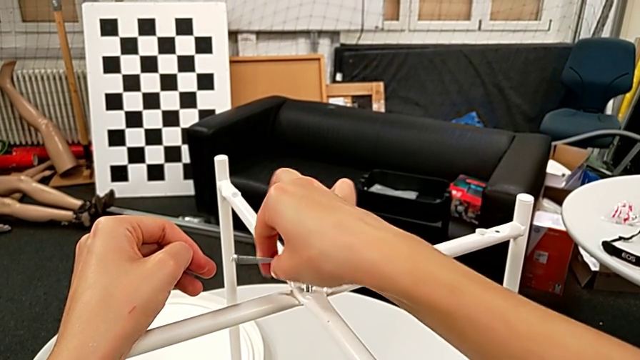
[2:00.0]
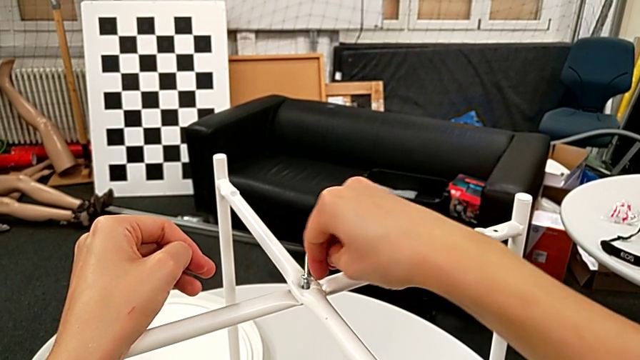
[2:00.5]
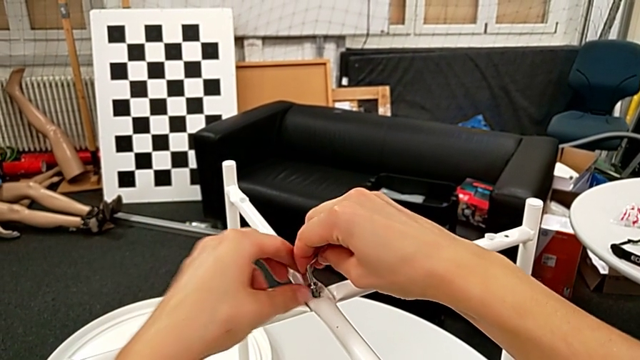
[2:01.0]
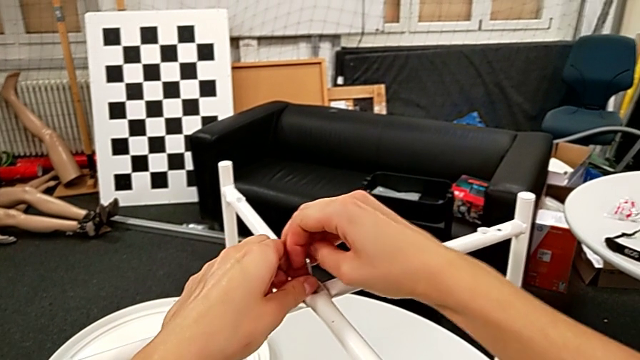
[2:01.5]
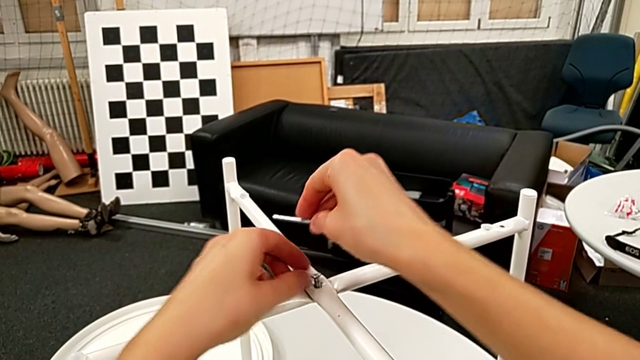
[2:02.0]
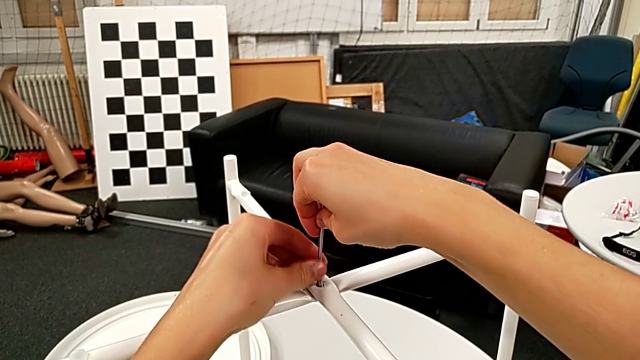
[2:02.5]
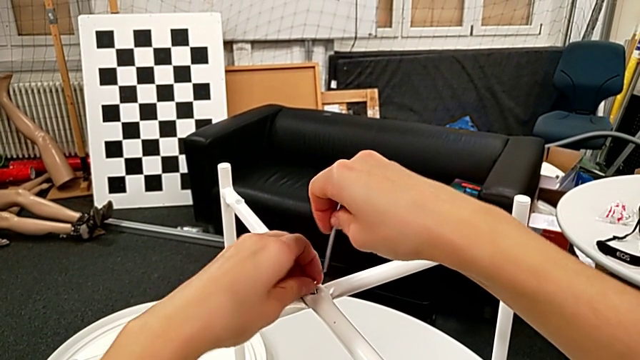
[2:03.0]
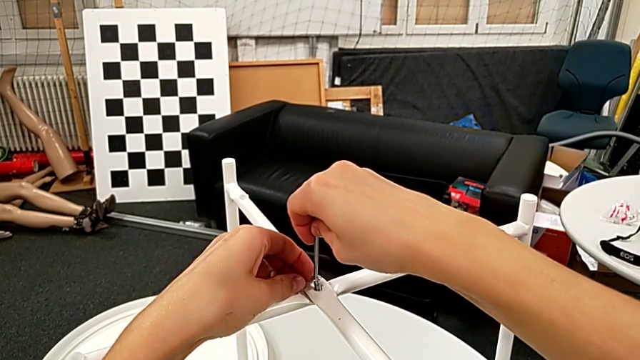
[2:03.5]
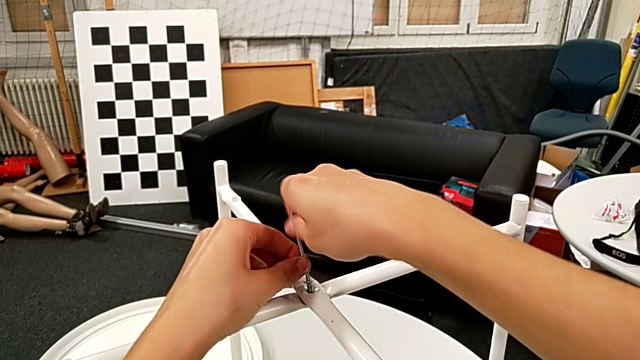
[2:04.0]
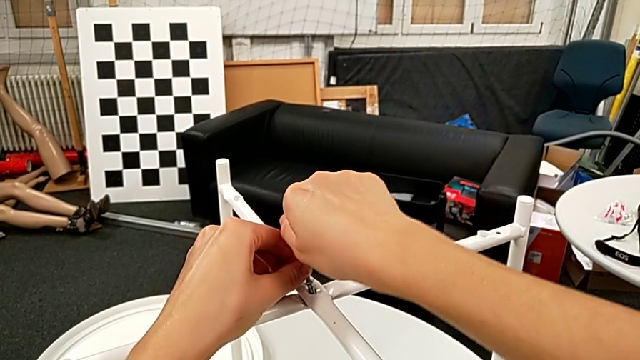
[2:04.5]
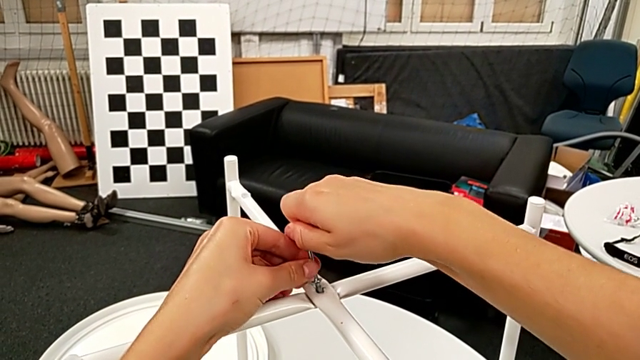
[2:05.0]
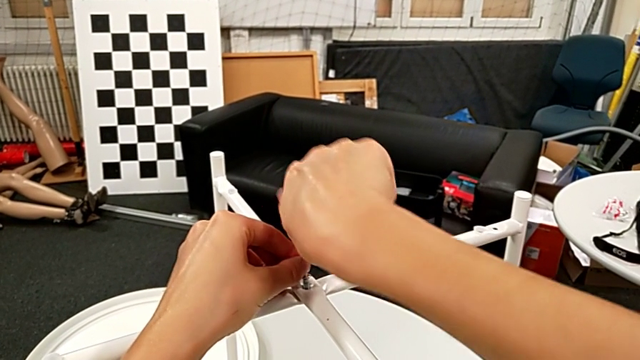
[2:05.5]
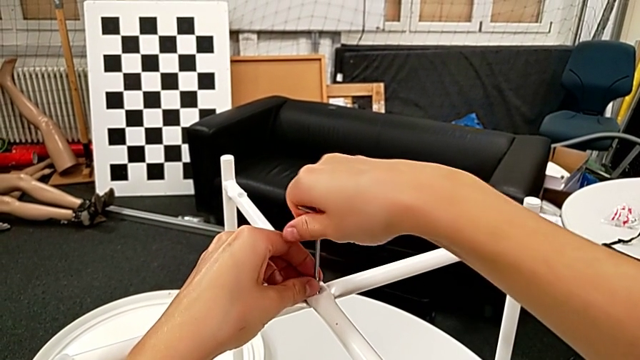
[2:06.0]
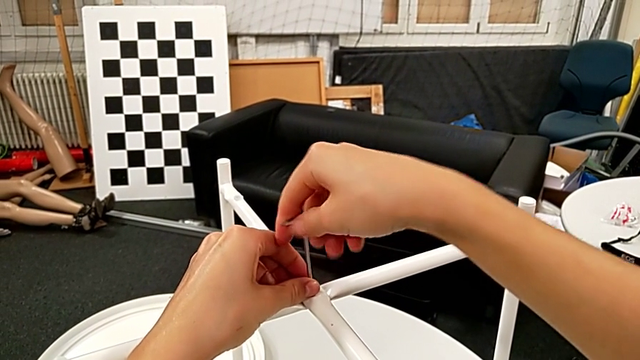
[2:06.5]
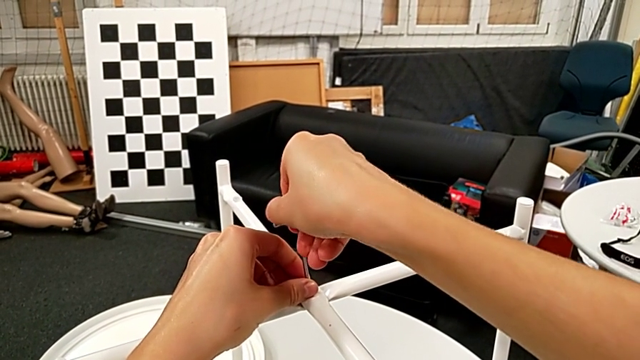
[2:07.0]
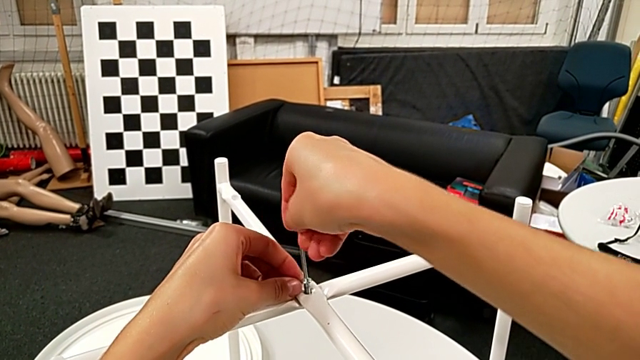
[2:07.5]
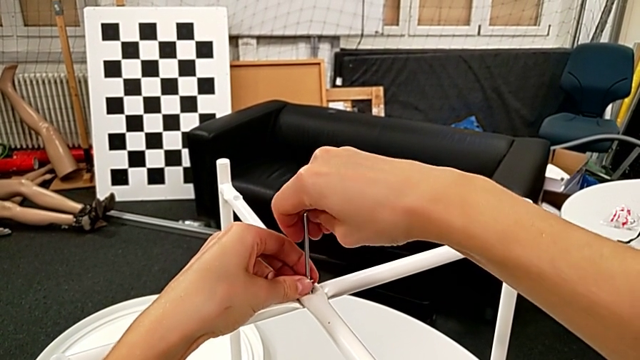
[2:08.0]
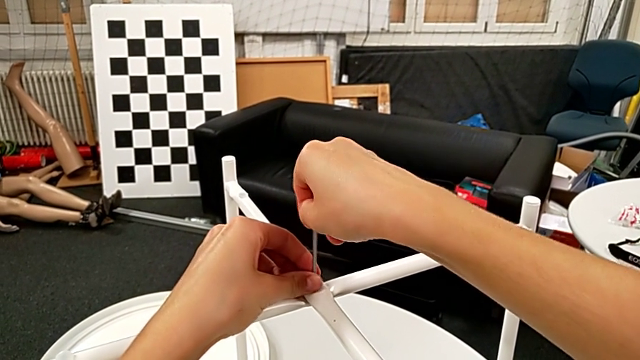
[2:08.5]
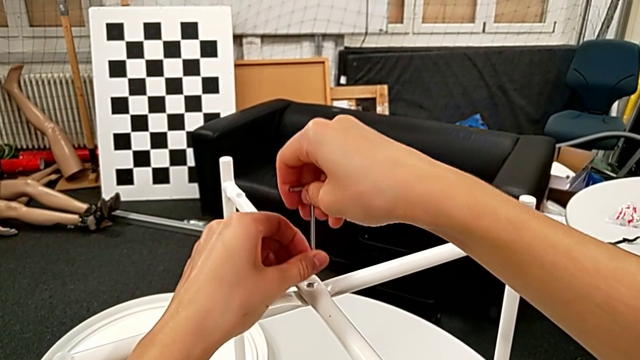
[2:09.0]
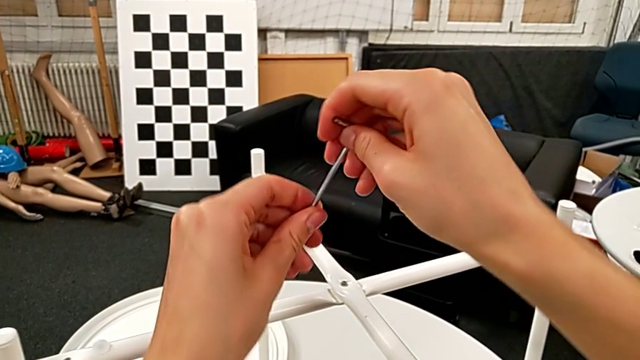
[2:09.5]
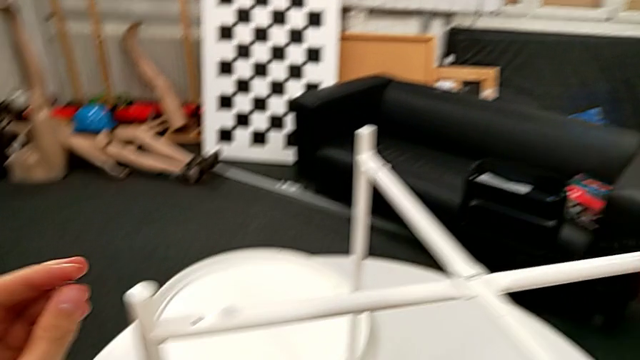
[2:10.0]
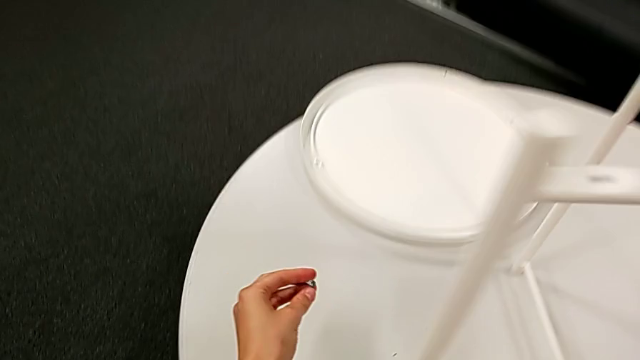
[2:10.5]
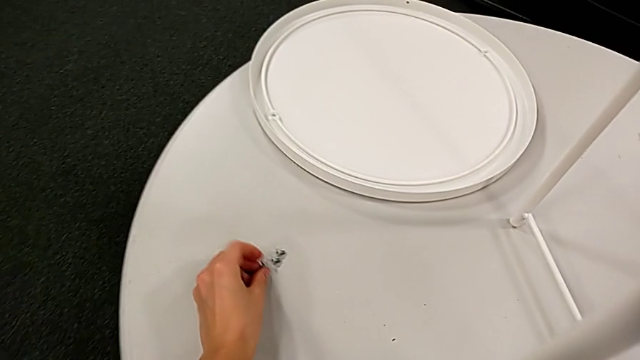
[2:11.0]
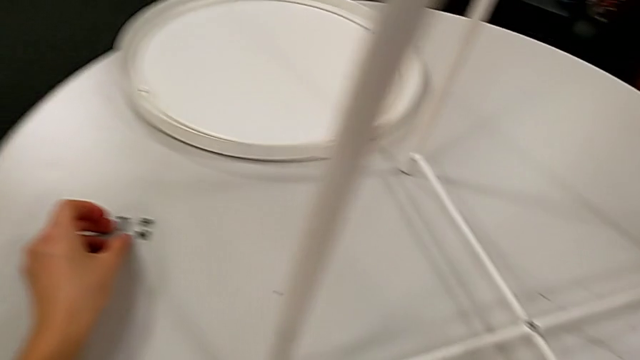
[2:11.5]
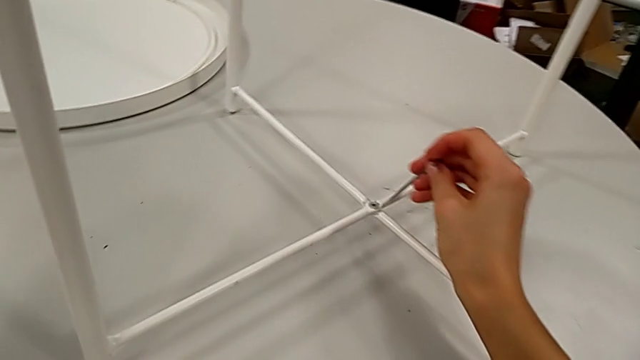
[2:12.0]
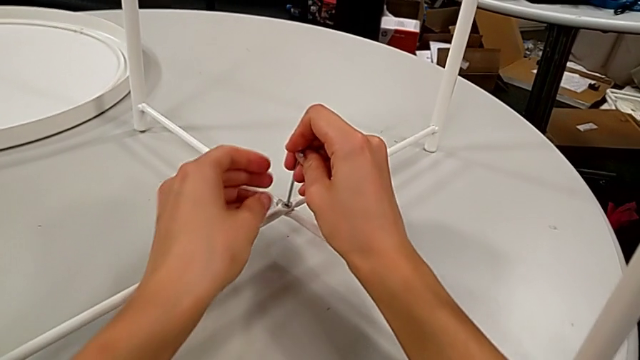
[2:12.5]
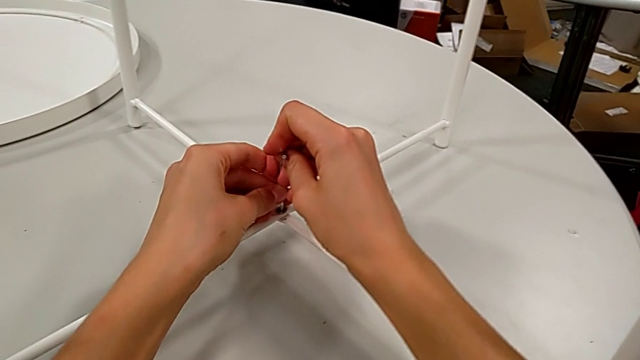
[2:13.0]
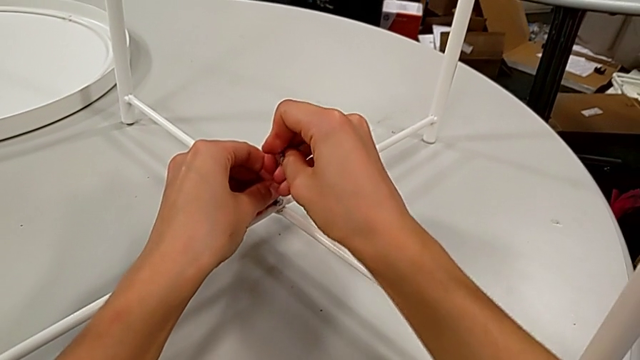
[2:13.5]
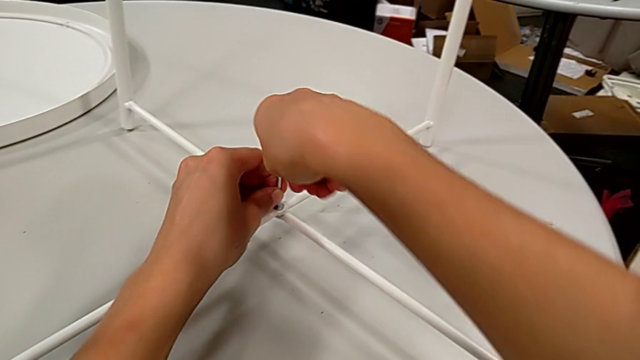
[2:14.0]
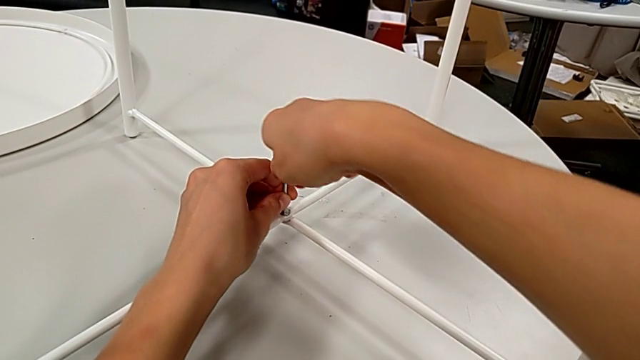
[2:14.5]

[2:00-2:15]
The camera wearer is disassembling the table legs. They unscrew the hex socket head, withdraw the Allen wrench, rotate it, insert it and unscrew the hex socket head. They withdraw the Allen wrench with the right hand, disassemble the hex socket head with the left hand, place it, insert the Allen wrench and withdraw it.

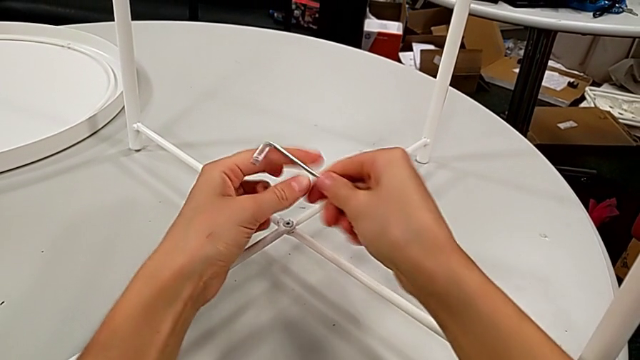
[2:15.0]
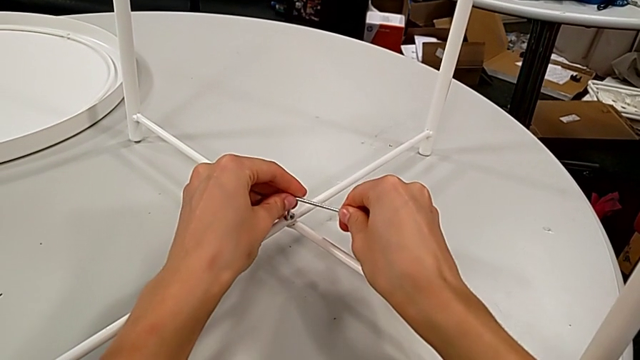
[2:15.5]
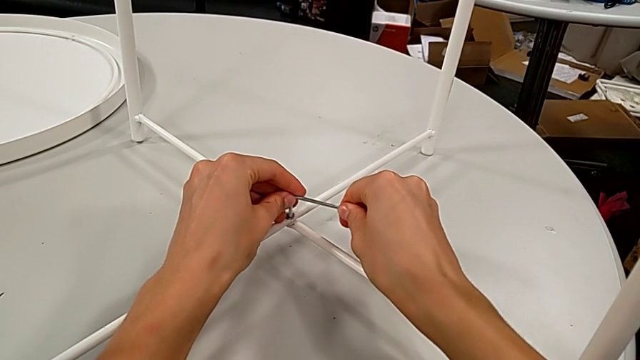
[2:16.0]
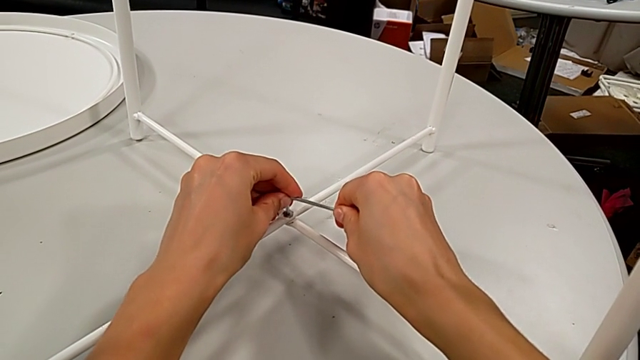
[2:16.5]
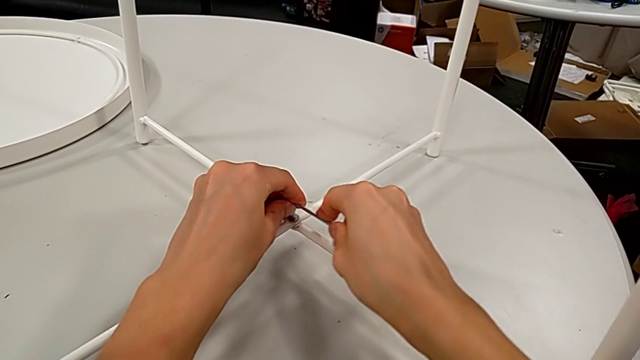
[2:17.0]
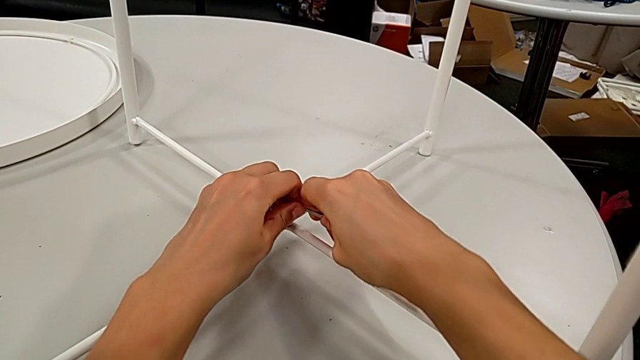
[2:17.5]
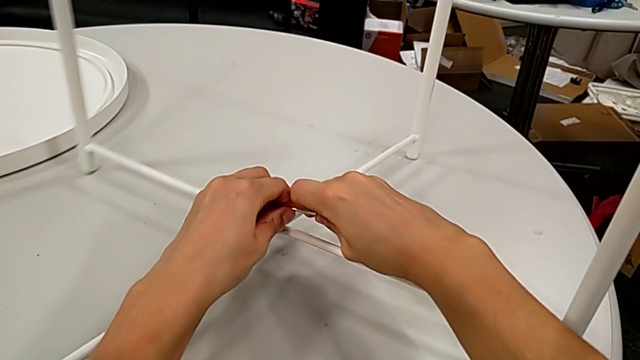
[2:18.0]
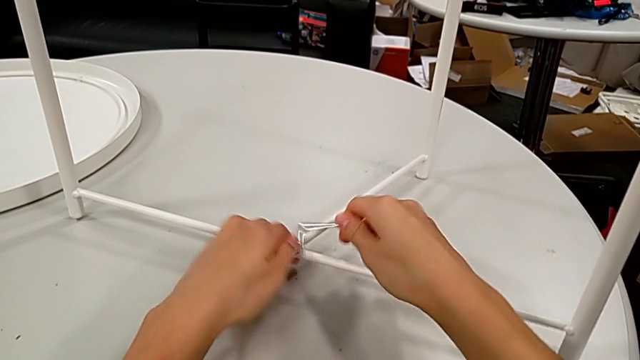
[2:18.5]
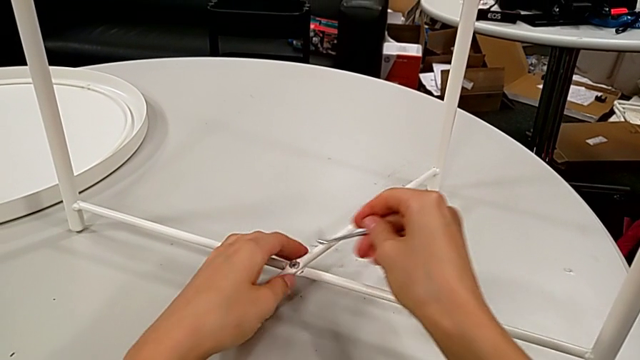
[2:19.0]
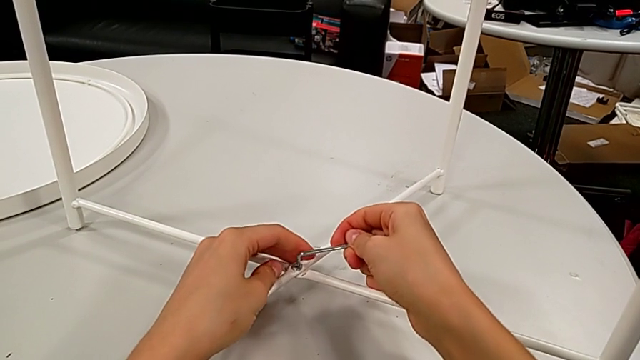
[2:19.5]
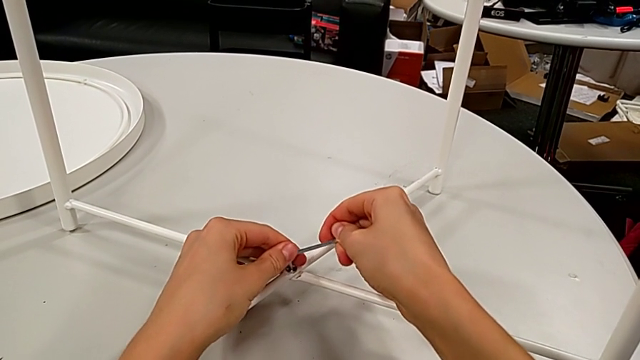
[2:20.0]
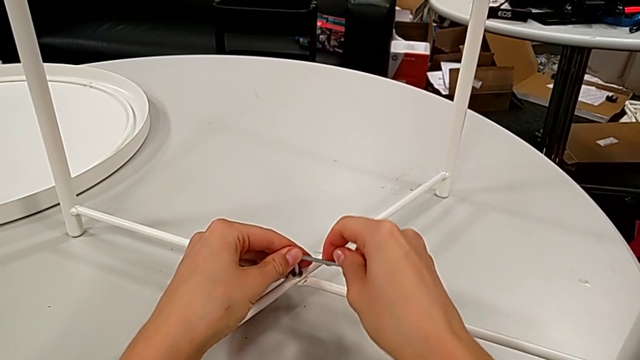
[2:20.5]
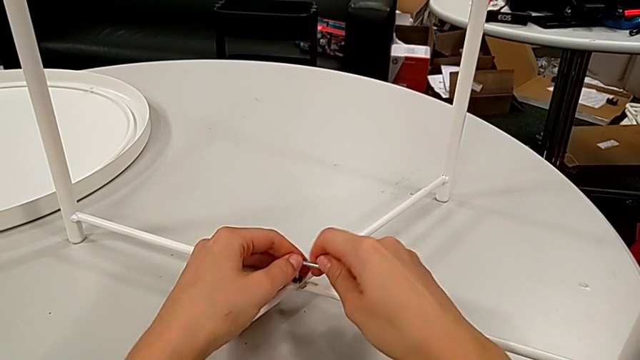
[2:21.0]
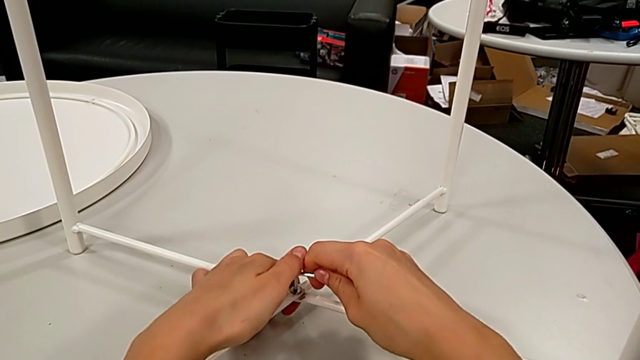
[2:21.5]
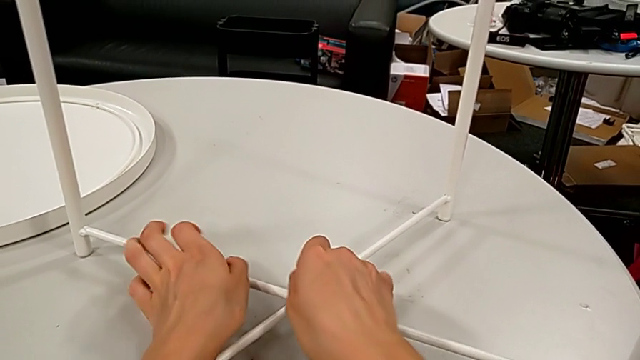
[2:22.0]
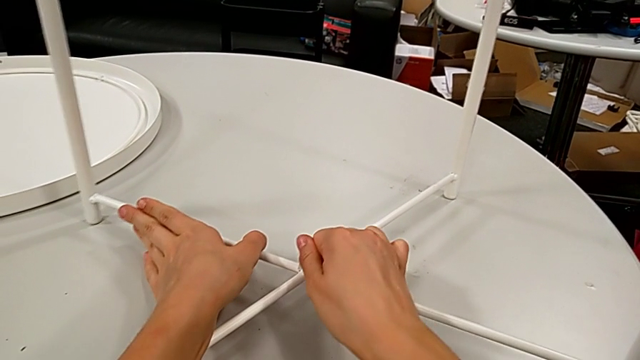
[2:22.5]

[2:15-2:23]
The camera wearer is disassembling the table legs. They rotate the Allen wrench, insert it, unscrew the hex socket head, wrongly withdraw the Allen wrench, accidentally letting it slip, insert it and begin to unscrew the hex socket head.
